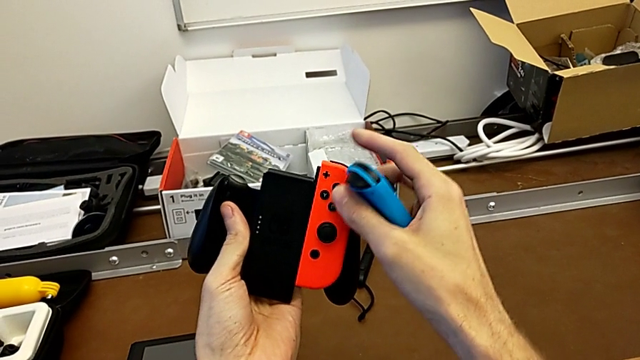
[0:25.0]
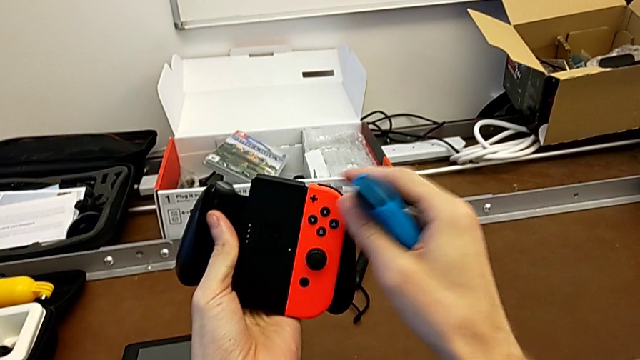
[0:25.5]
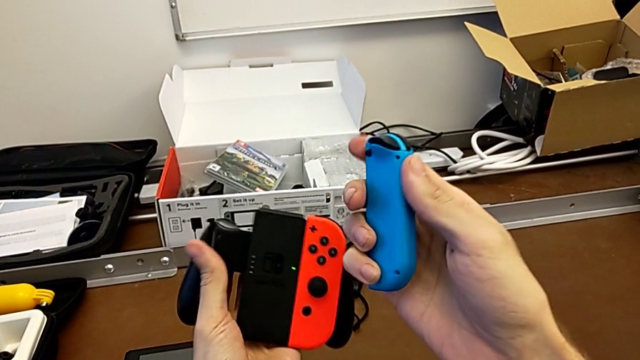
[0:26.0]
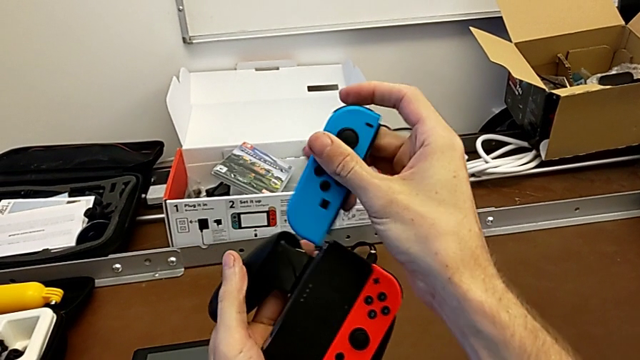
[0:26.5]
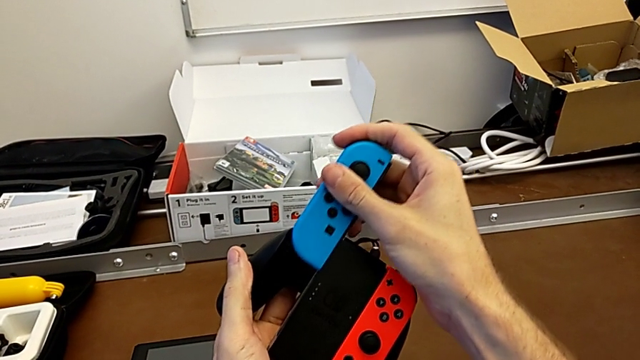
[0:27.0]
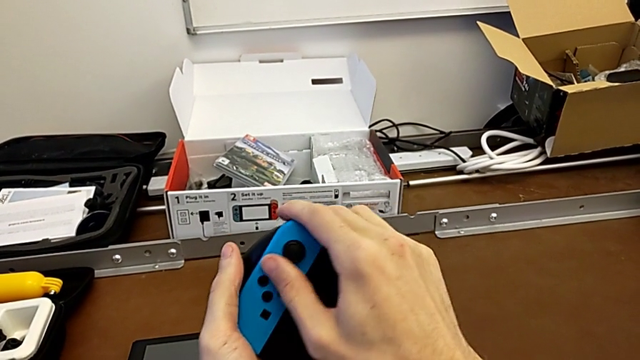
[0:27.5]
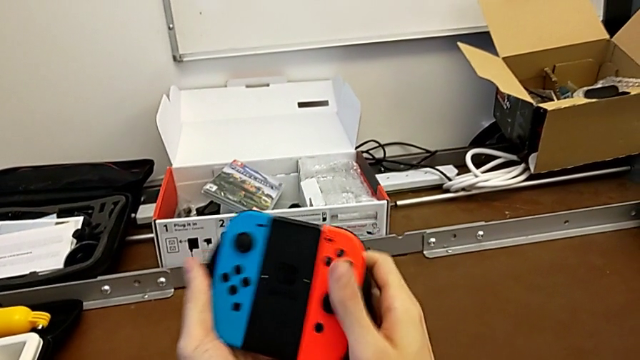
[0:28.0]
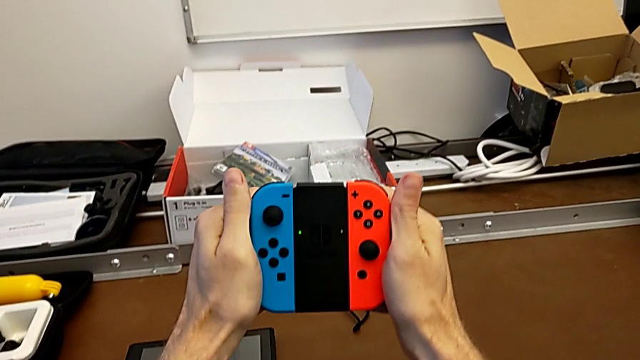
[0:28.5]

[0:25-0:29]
The camera wearer is changing the Joy-Con controllers to the comfort grip. They assemble the red Joy-Con controller, flip the blue Joy-Con controller and assemble it.

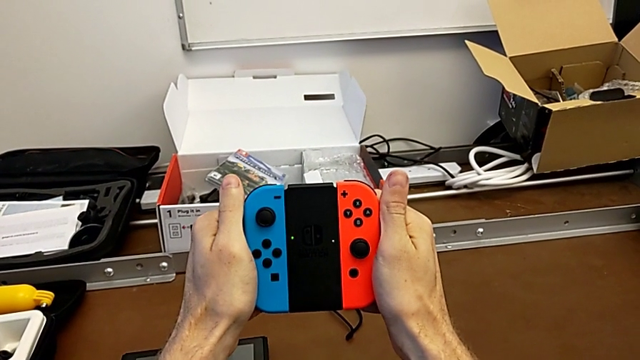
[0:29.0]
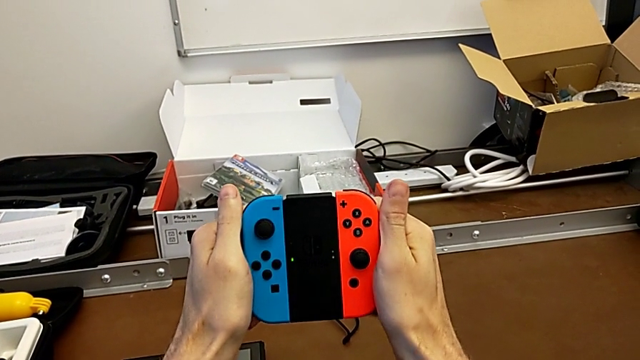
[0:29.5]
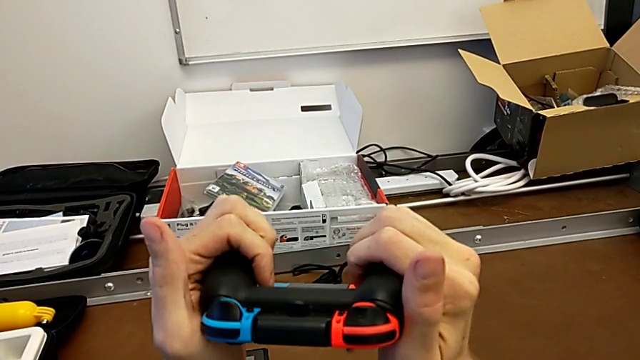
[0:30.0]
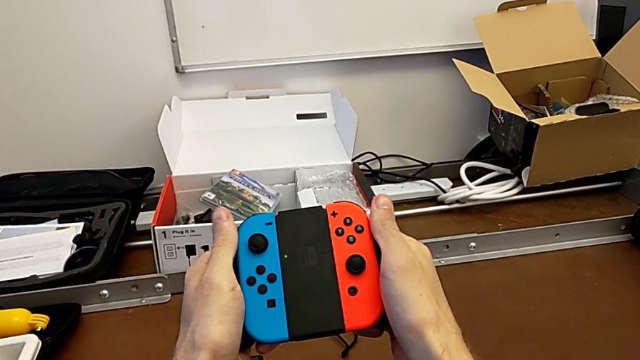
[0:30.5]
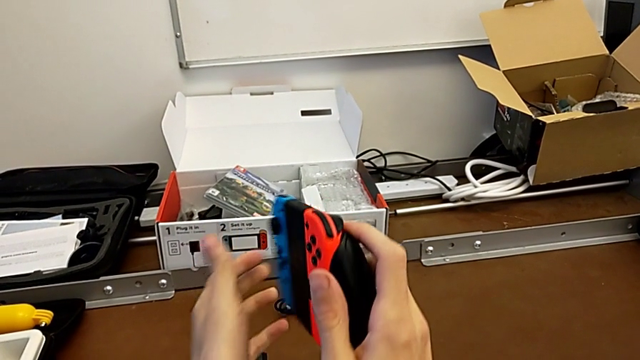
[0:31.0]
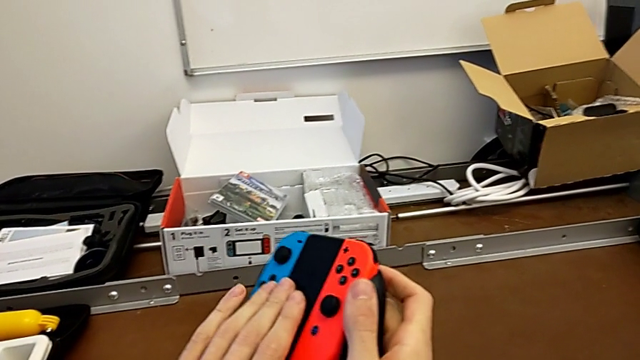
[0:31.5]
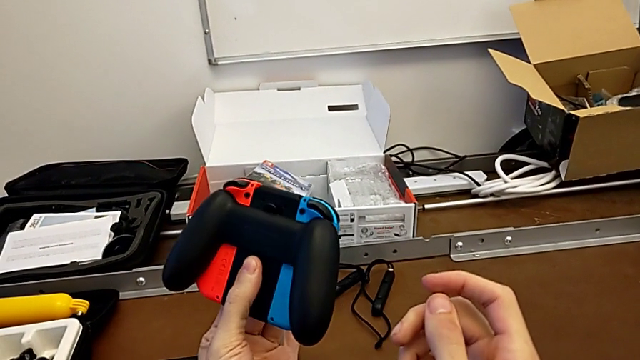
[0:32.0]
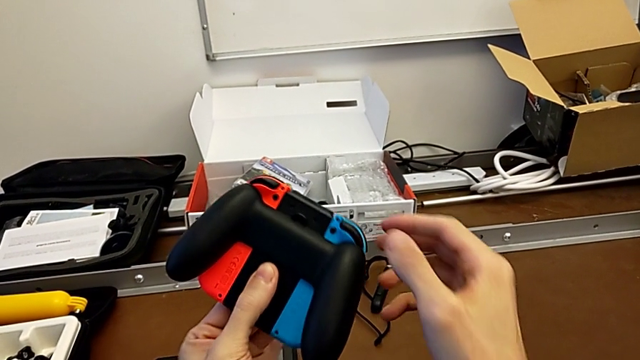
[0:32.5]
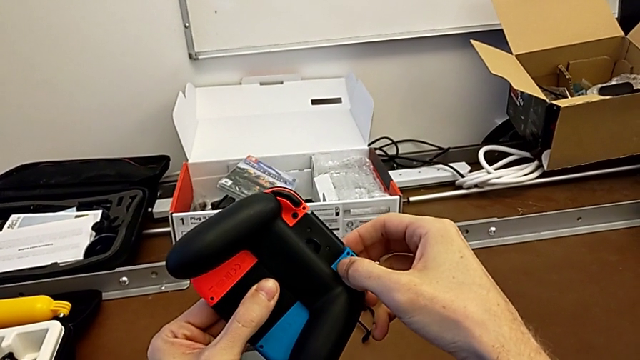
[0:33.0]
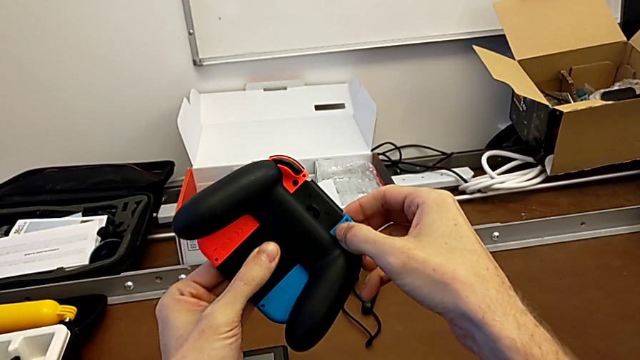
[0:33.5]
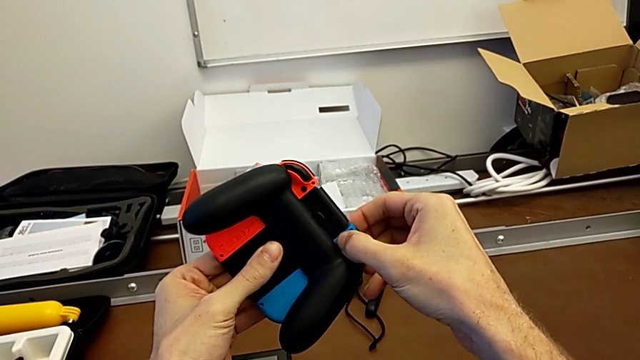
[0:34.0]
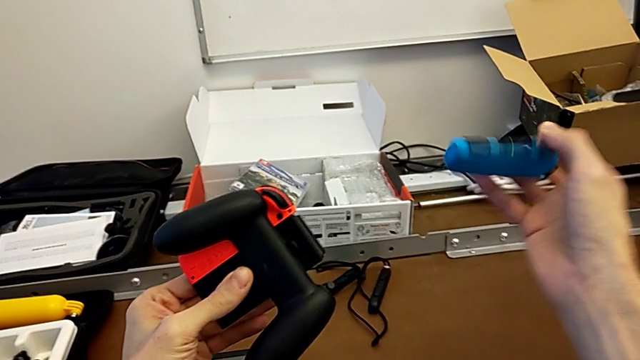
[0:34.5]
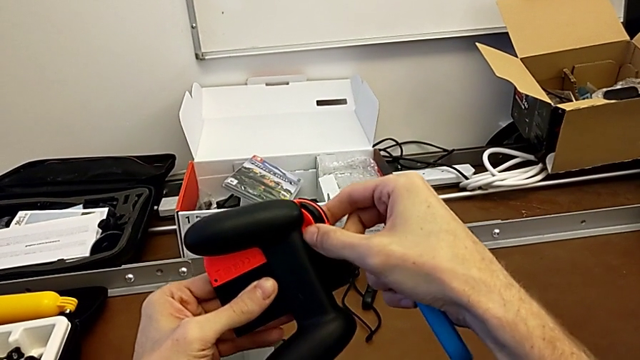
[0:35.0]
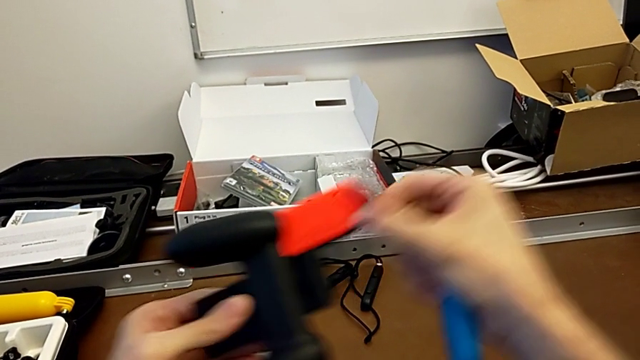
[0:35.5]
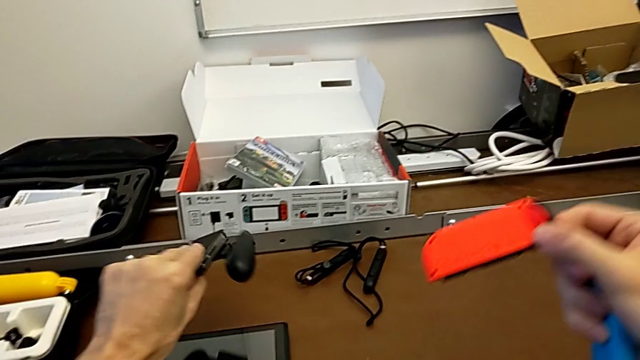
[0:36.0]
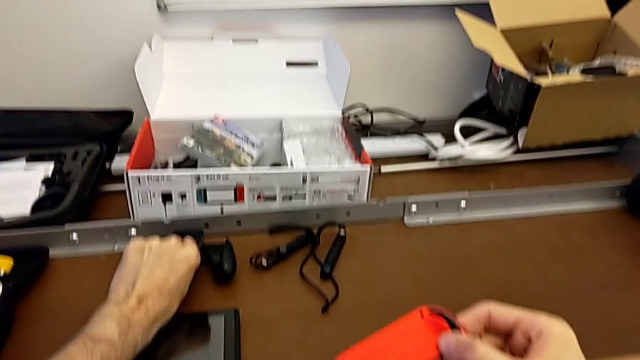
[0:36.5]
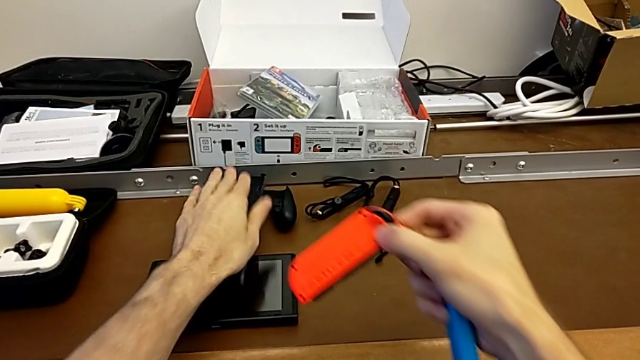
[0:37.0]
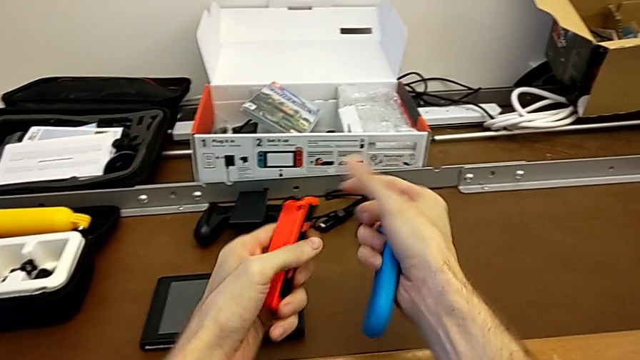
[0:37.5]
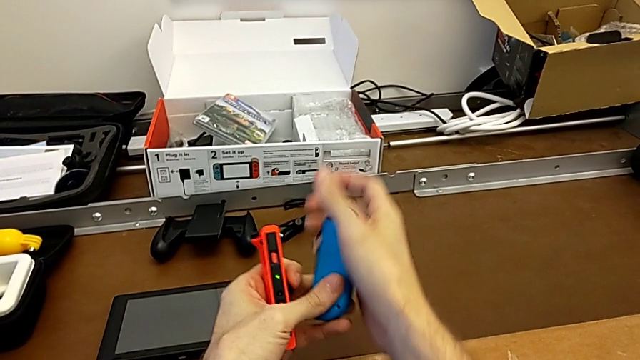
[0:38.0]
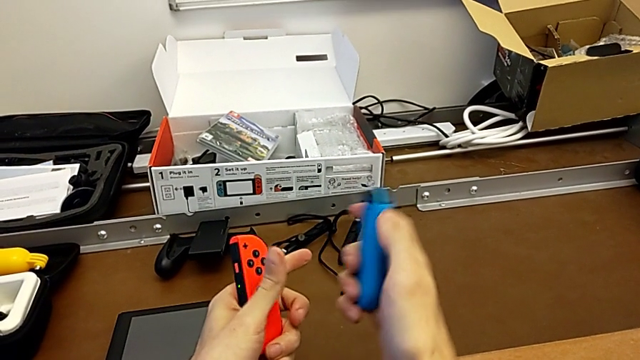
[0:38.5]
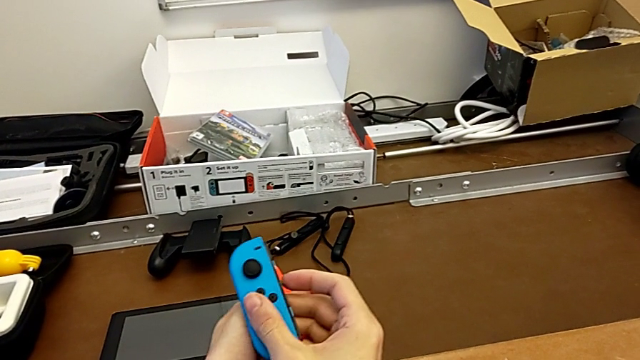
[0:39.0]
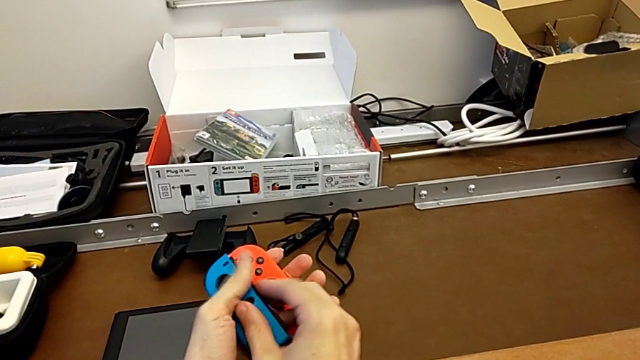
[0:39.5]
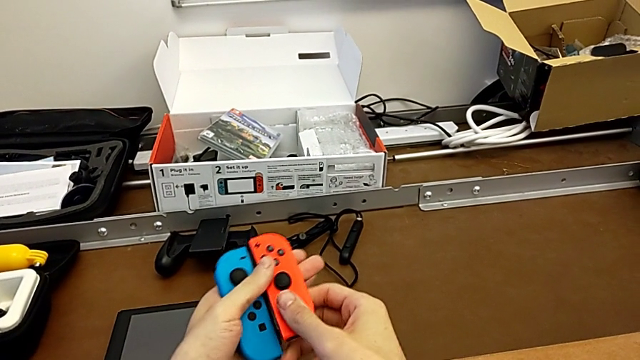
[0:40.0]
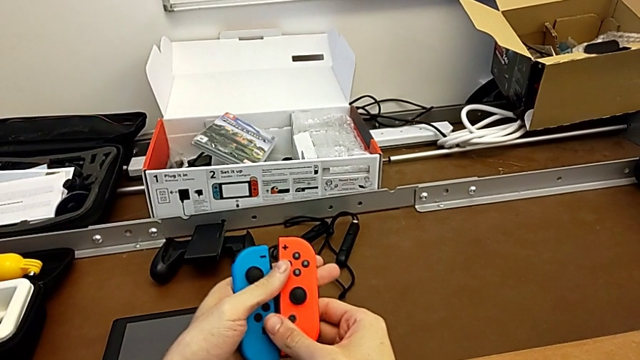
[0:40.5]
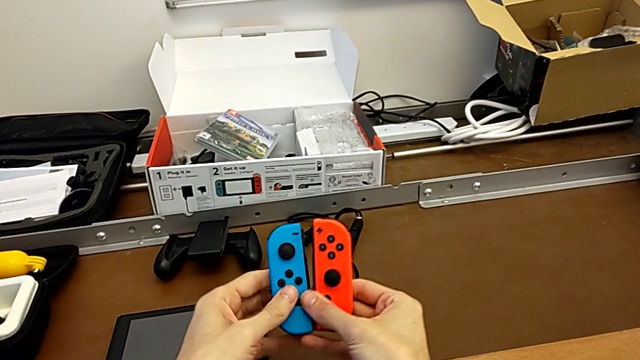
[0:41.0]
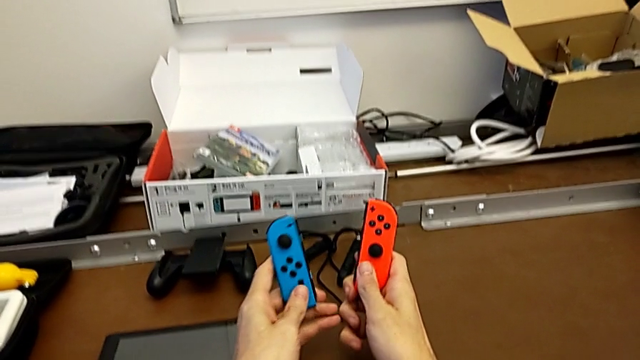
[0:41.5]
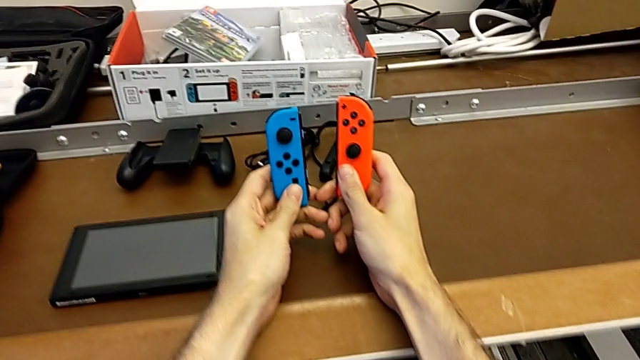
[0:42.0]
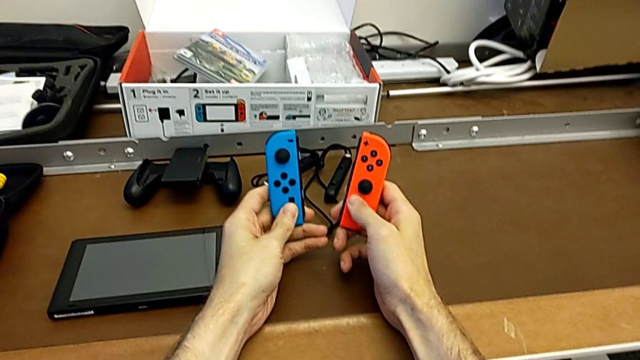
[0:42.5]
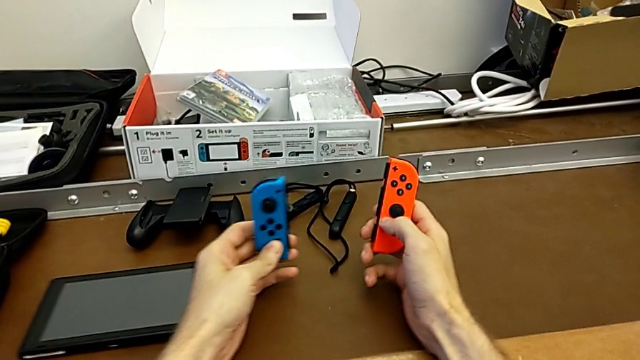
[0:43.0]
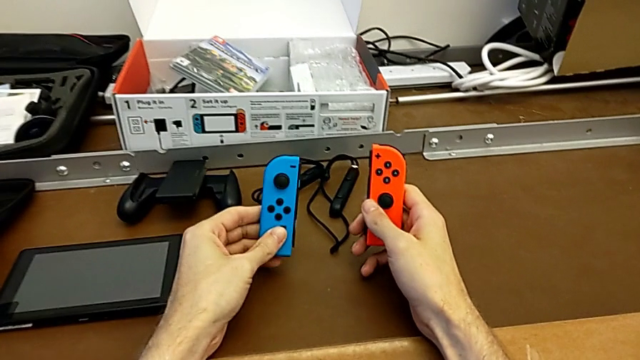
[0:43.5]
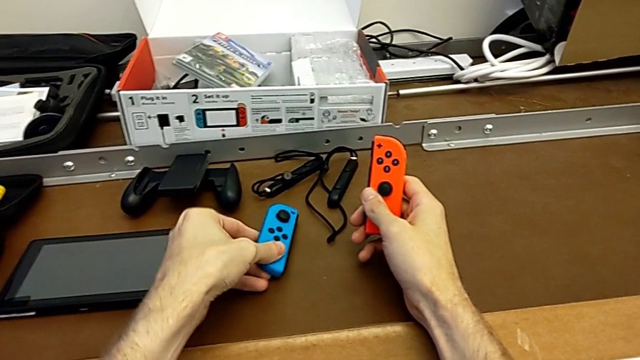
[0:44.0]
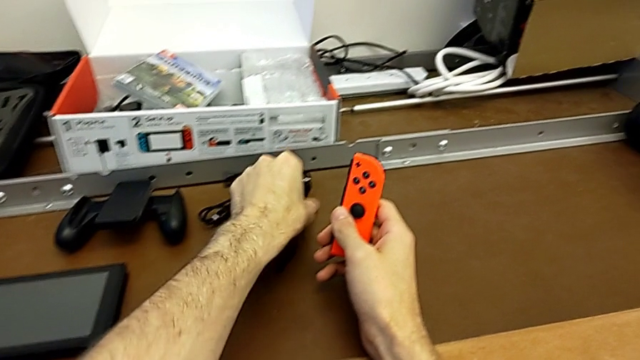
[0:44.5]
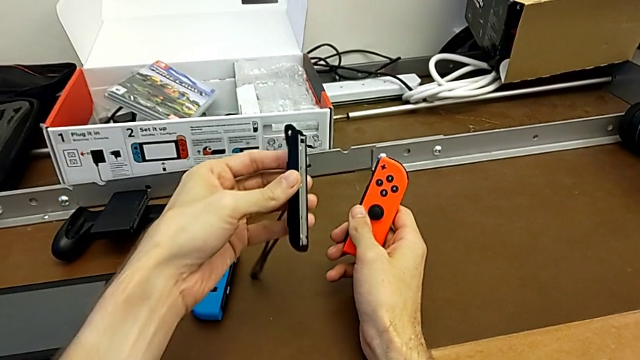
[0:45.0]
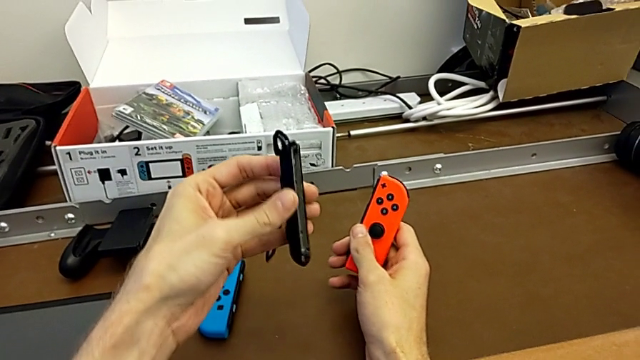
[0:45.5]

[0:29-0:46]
The camera wearer is changing the Joy-Con controllers to the Joy-Con straps. They inspect the comfort grip, flip it, press the release button with the left hand, withdraw the blue Joy-Con controller, press the red Joy-Con controller and withdraw it, all with the right hand, place the comfort grip with the left hand, inspect the Joy-Con controller, place the blue Joy-Con controller and grab the Joy-Con strap.
